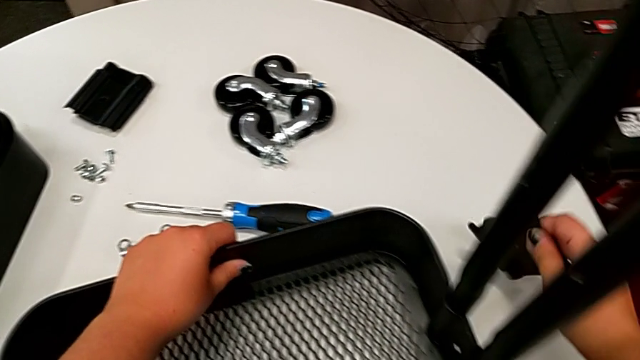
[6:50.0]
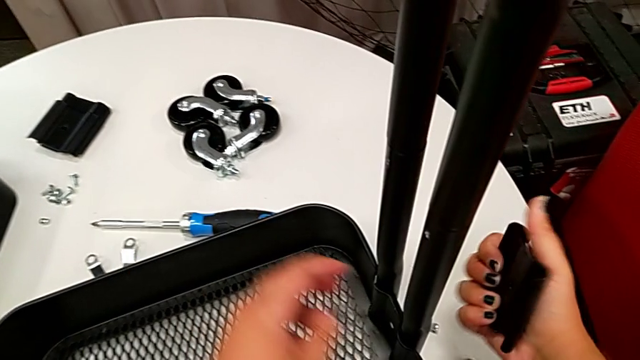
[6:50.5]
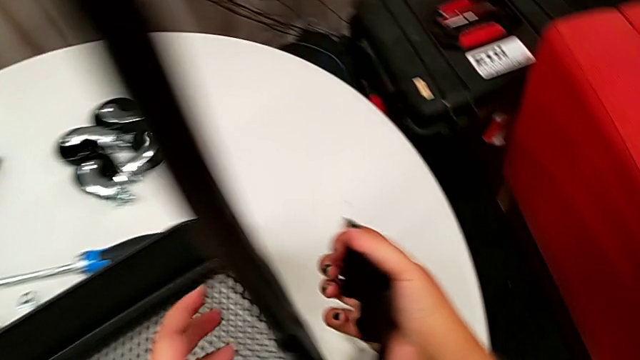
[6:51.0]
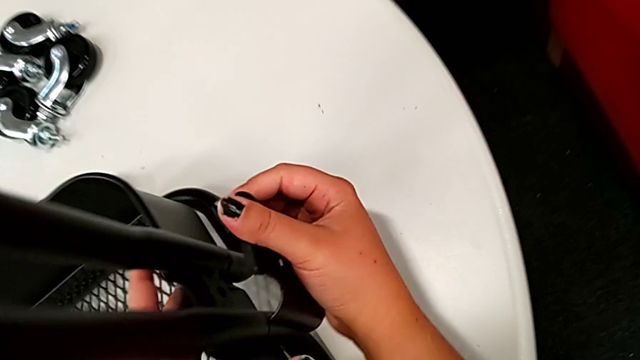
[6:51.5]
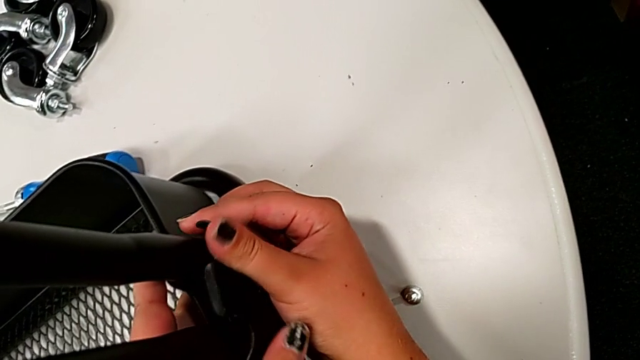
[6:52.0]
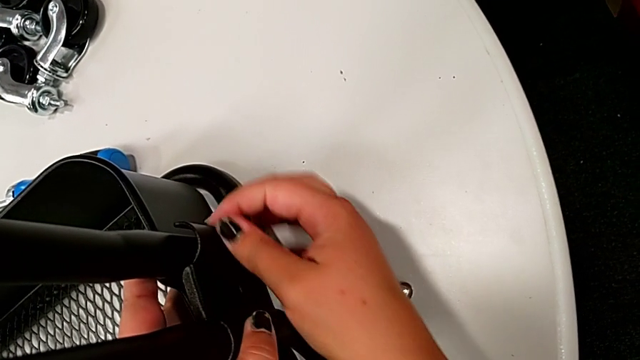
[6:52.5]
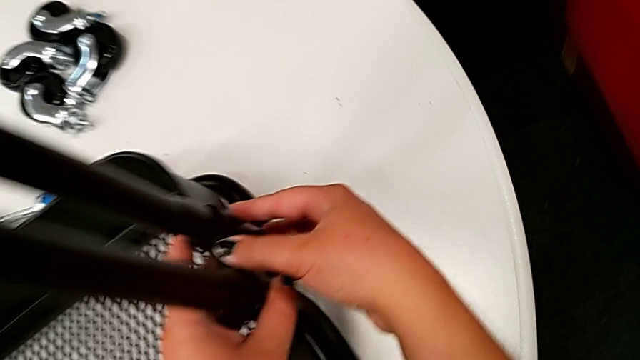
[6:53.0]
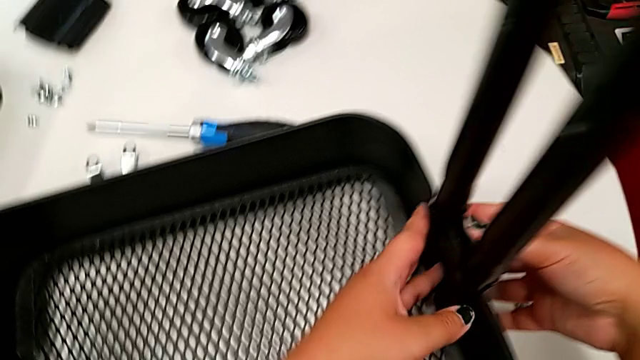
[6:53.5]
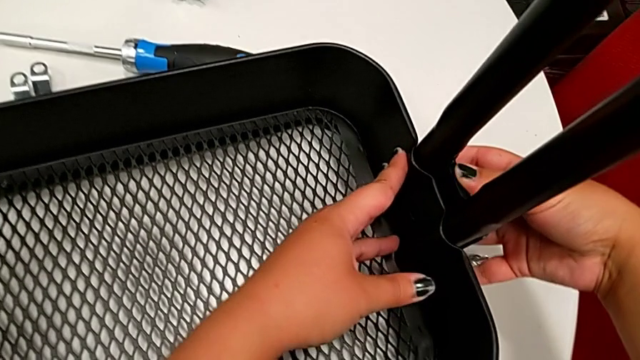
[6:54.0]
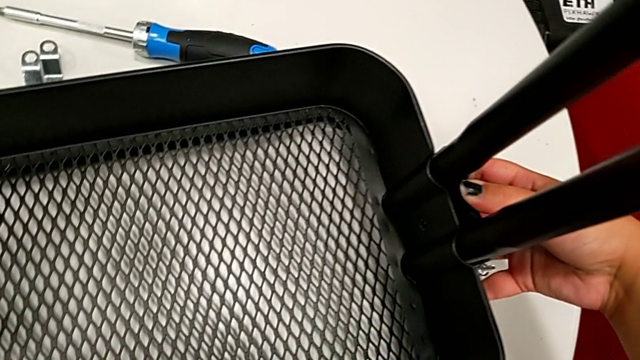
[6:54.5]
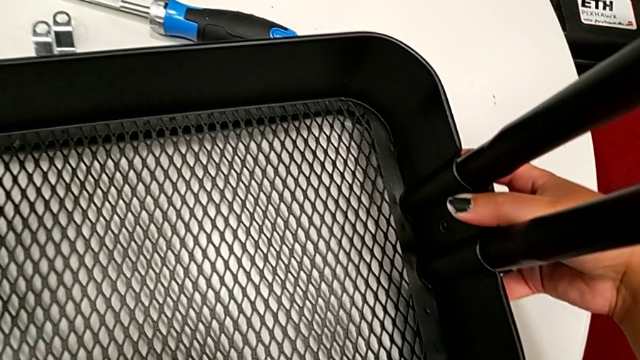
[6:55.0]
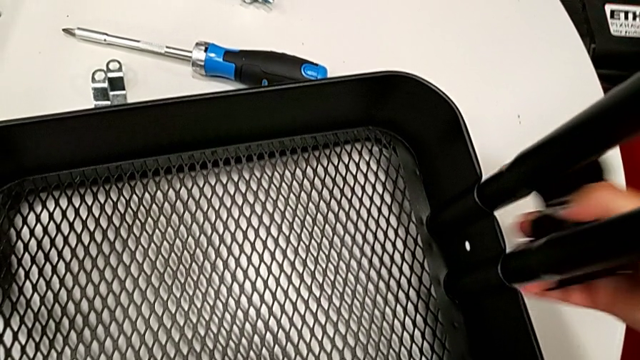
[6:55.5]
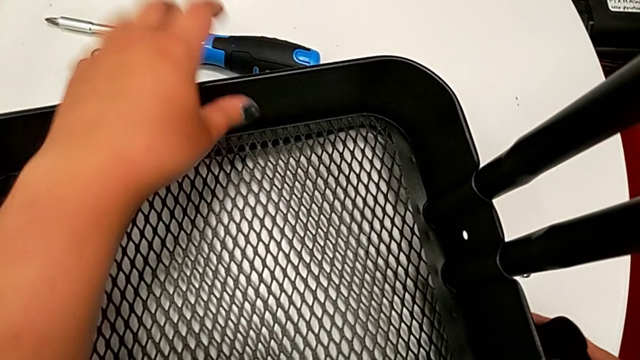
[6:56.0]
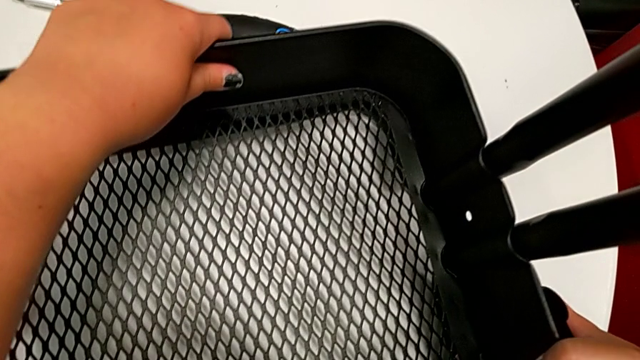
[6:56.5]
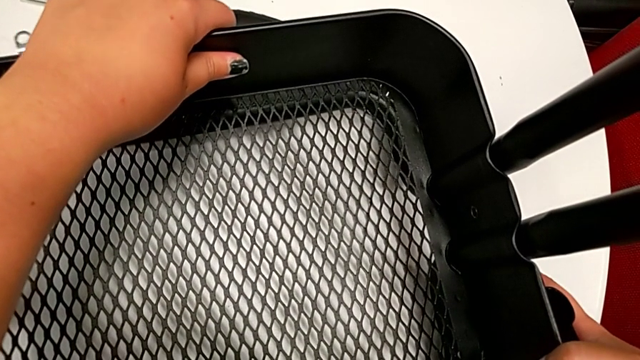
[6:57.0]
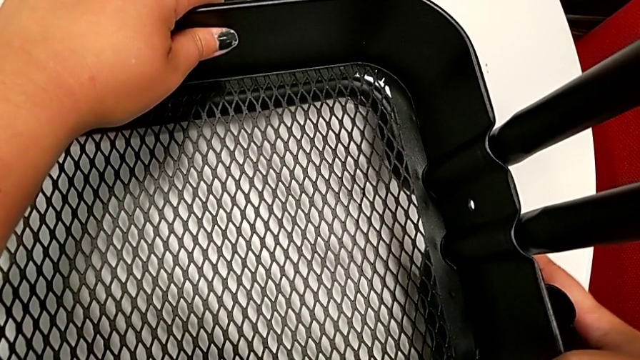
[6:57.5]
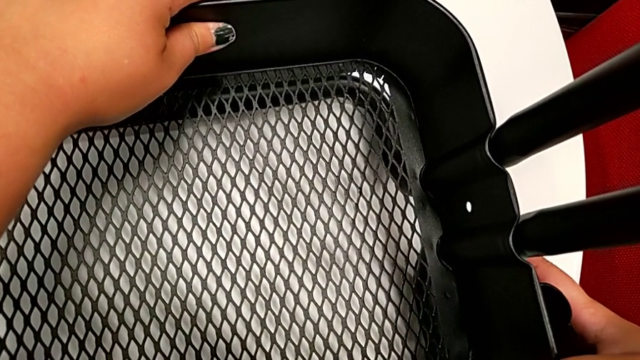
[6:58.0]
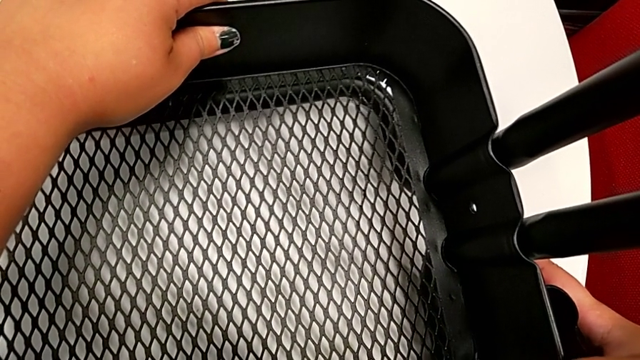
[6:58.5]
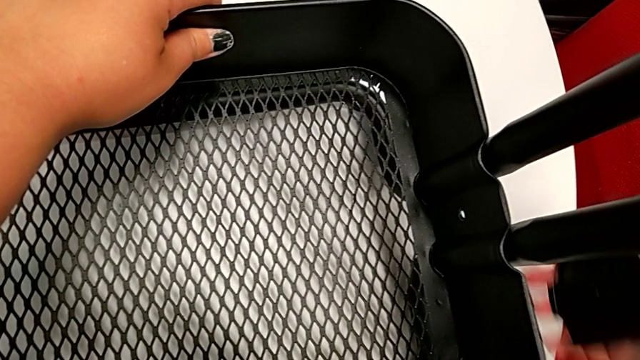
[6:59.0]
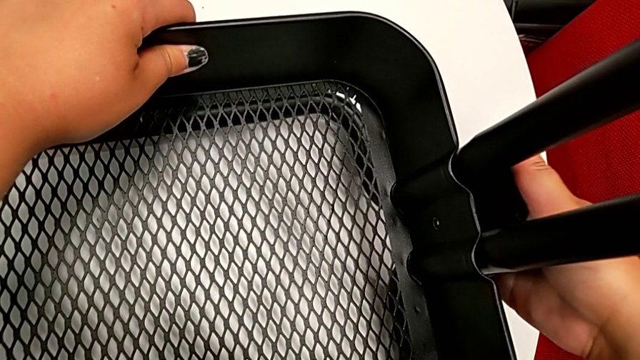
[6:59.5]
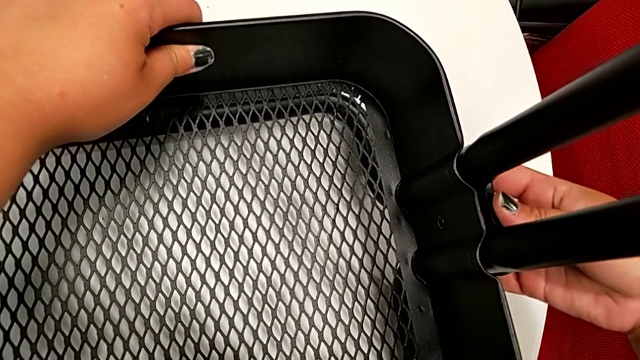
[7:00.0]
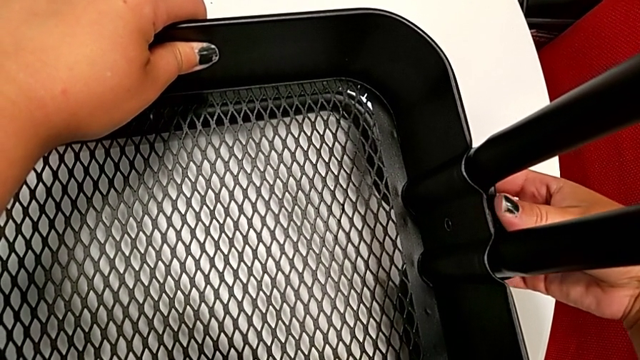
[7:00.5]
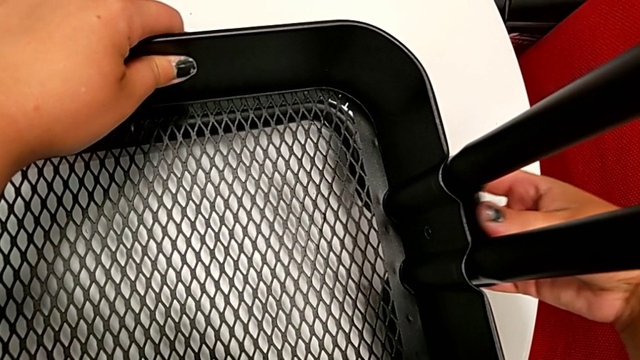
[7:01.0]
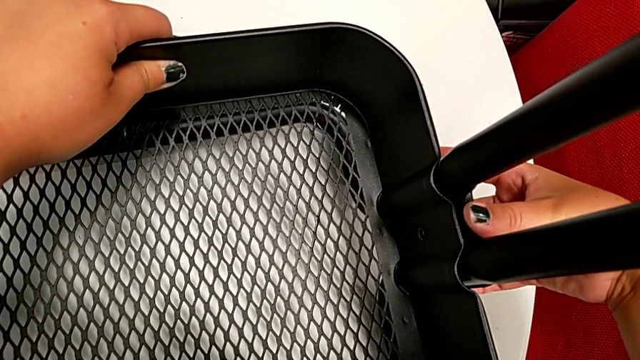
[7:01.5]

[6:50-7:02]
The camera wearer is attaching the bottom tray to the side bars. They grab the bracket, place it, disassemble it, align the grid tray and place the bracket.

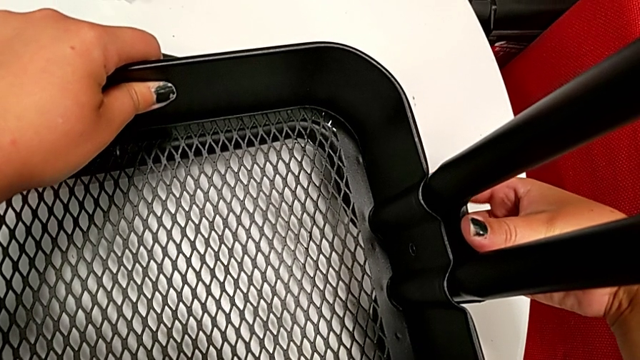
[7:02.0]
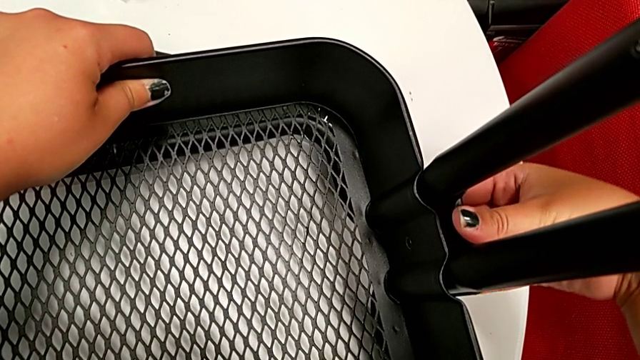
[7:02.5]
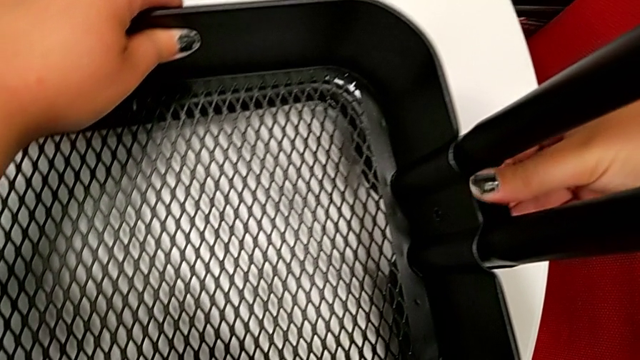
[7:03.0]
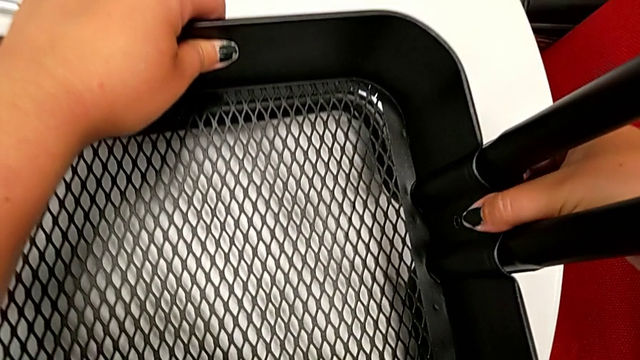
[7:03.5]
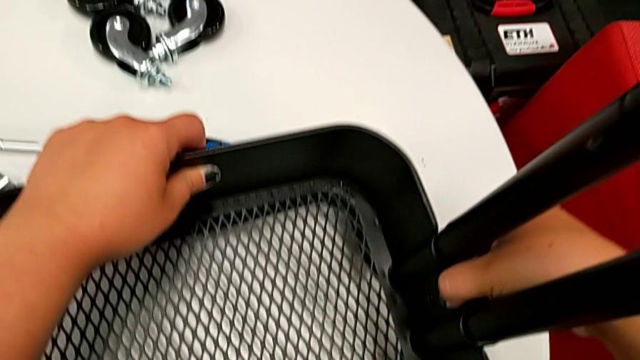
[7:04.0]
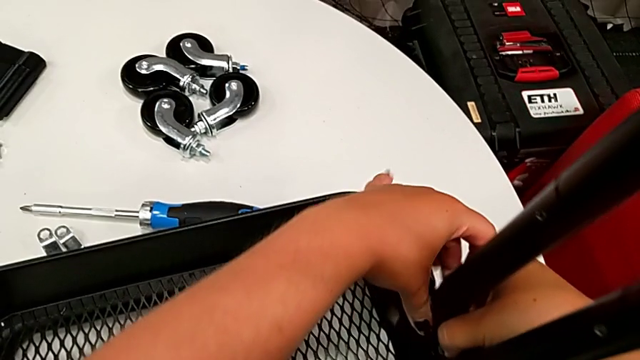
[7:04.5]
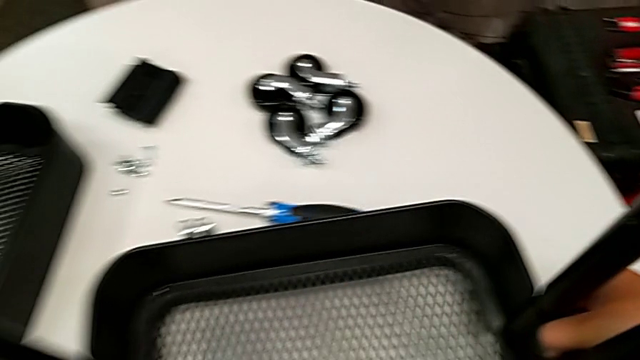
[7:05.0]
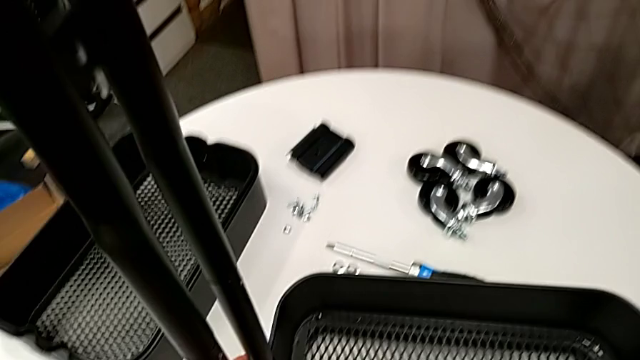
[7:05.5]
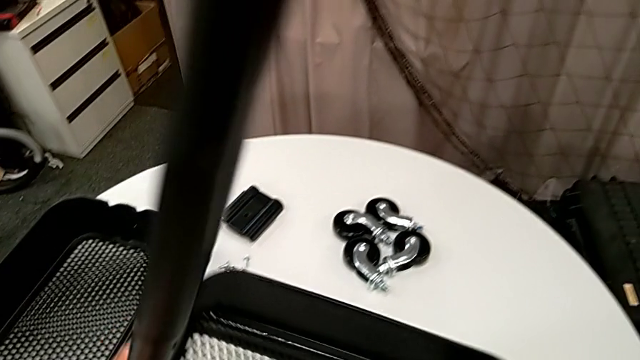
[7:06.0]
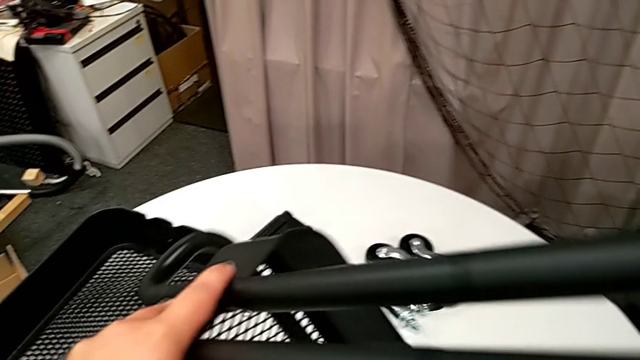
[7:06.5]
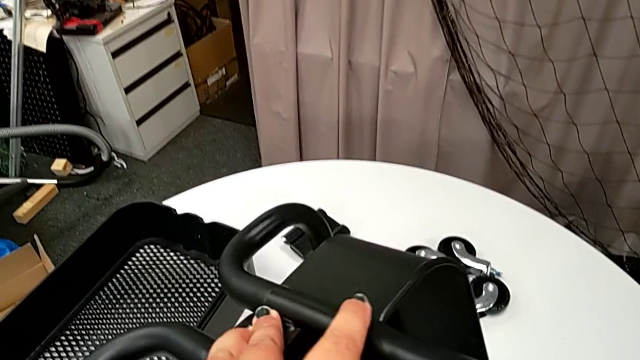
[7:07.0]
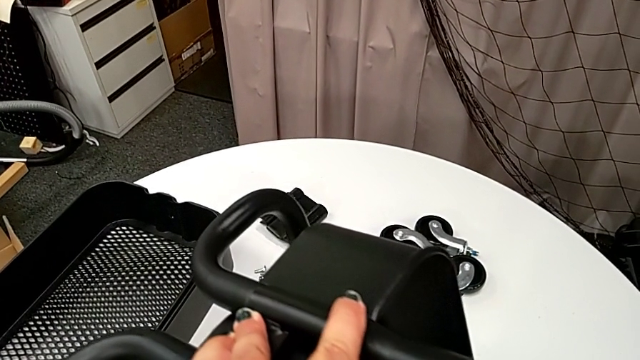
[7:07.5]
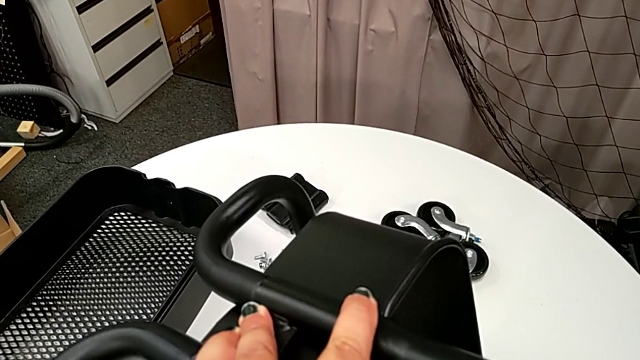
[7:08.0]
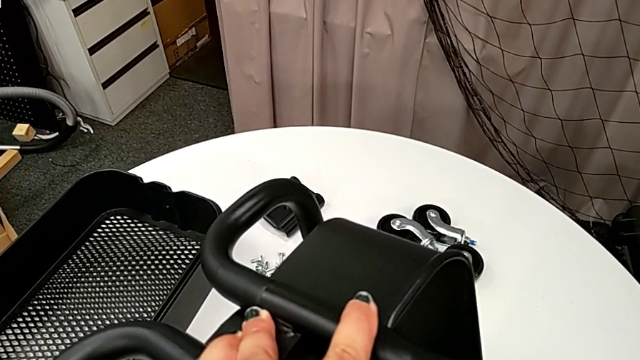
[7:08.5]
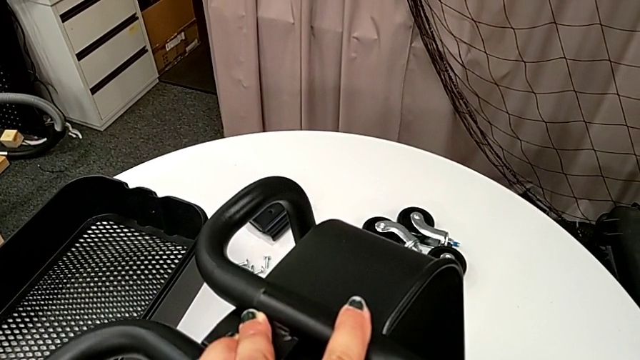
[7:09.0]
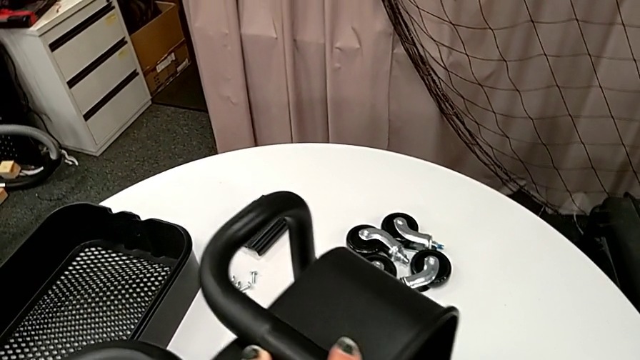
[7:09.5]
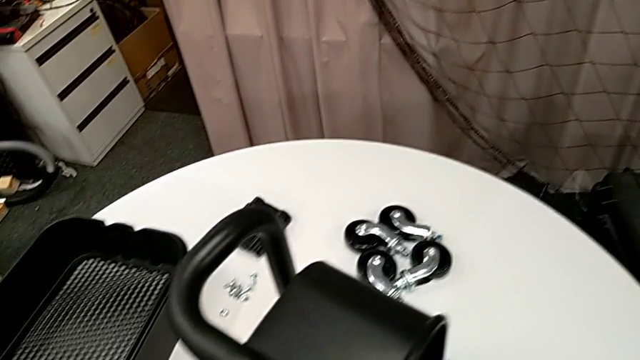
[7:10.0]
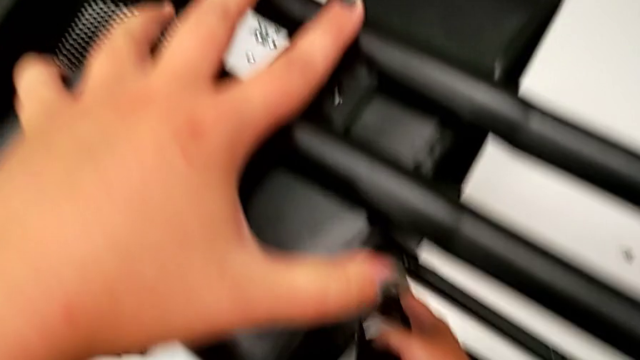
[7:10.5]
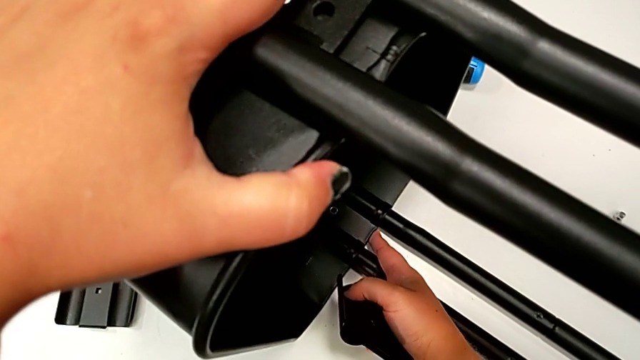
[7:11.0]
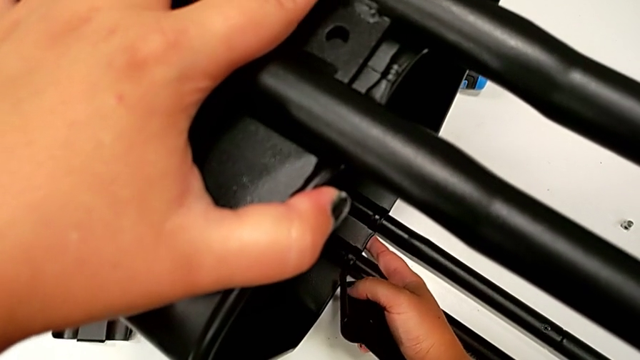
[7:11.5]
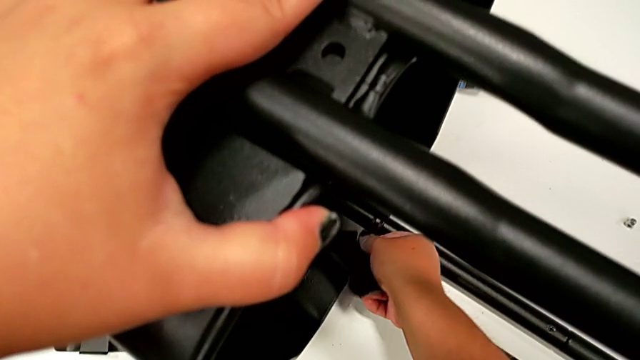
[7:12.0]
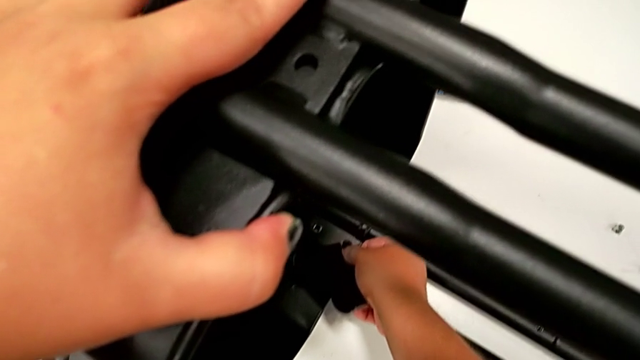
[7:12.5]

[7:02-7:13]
The camera wearer is attaching the bottom tray to the side bars. They align the bracket, hold it, rotate the utility cart and begin to align the grid tray.
